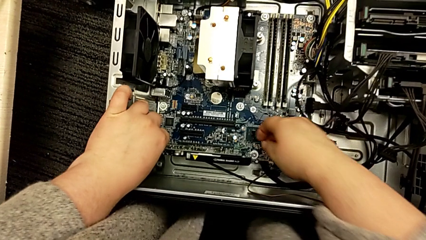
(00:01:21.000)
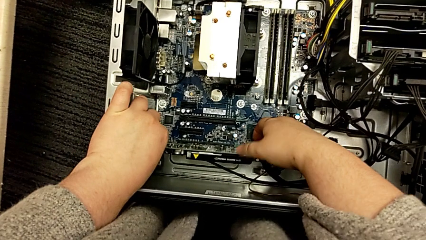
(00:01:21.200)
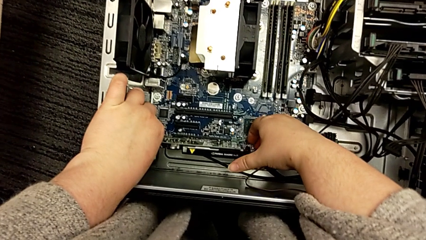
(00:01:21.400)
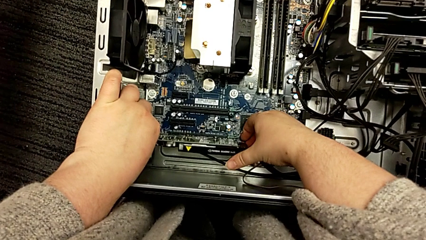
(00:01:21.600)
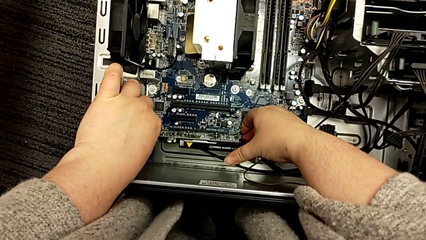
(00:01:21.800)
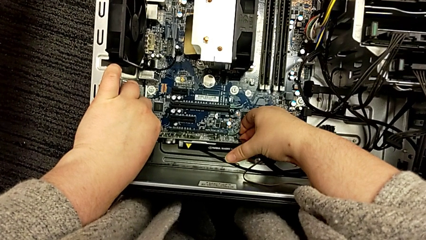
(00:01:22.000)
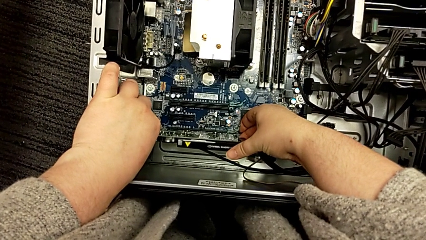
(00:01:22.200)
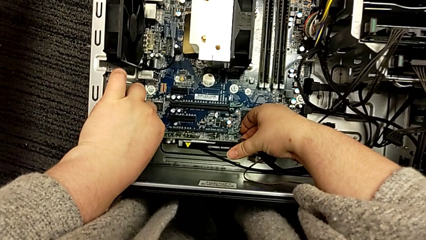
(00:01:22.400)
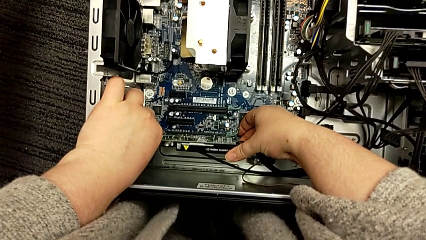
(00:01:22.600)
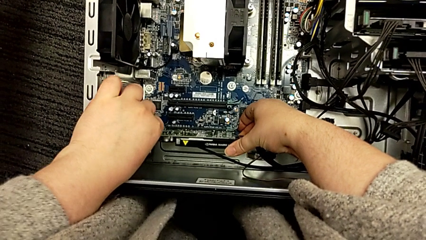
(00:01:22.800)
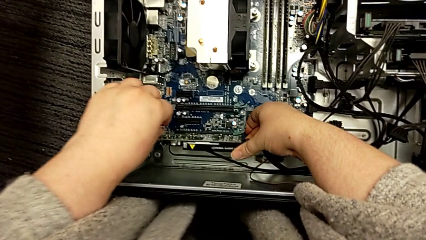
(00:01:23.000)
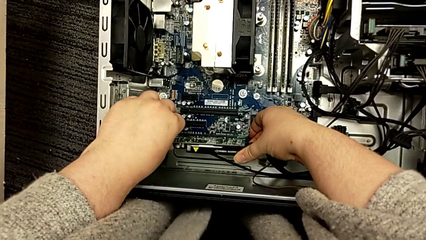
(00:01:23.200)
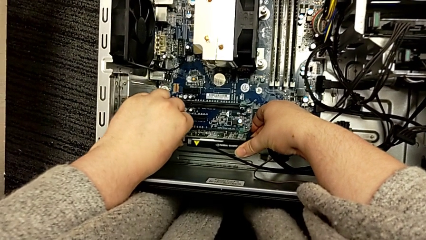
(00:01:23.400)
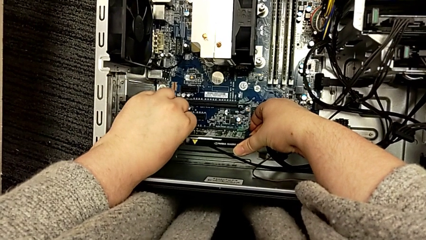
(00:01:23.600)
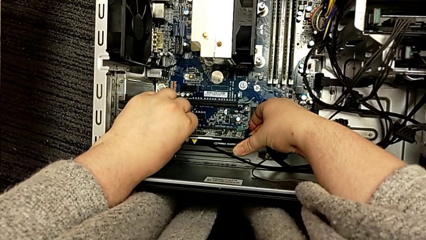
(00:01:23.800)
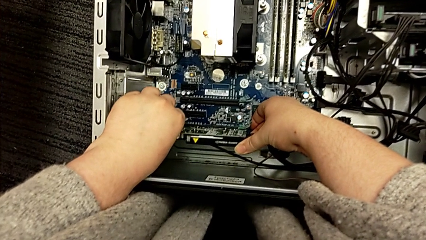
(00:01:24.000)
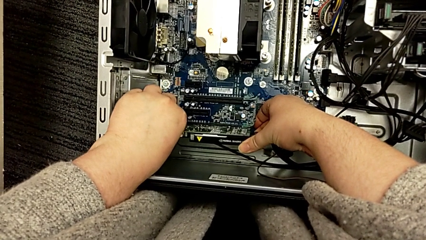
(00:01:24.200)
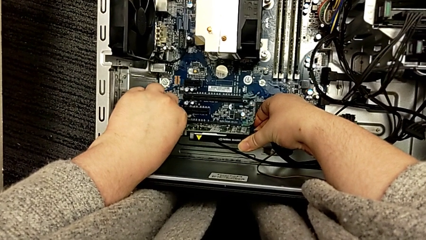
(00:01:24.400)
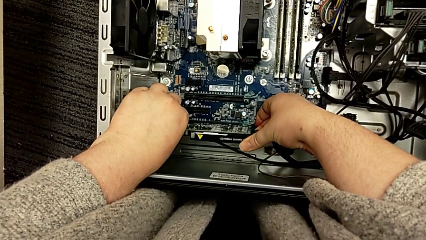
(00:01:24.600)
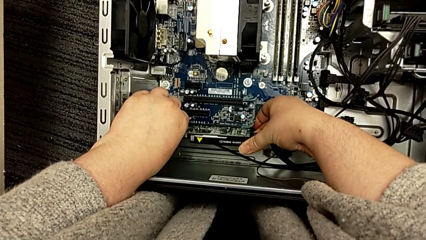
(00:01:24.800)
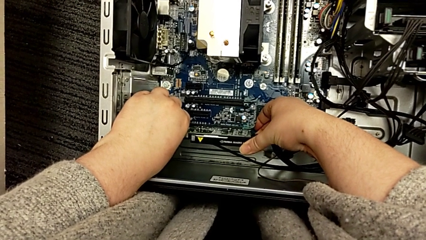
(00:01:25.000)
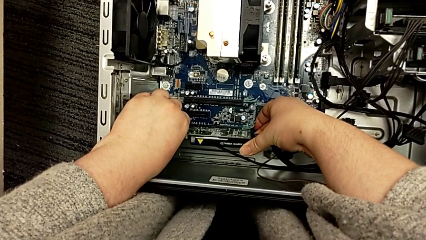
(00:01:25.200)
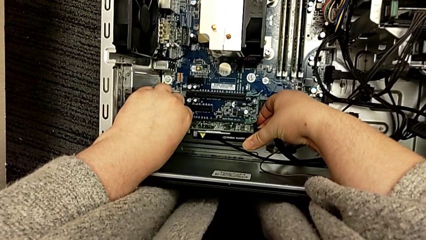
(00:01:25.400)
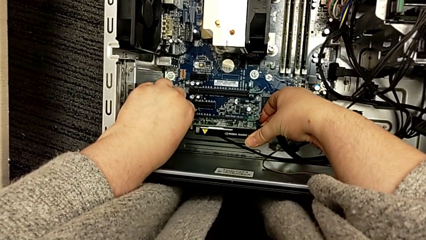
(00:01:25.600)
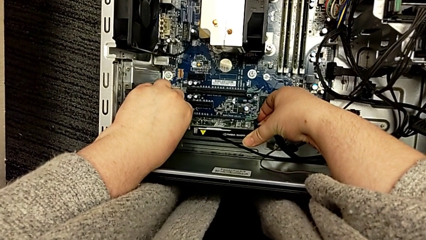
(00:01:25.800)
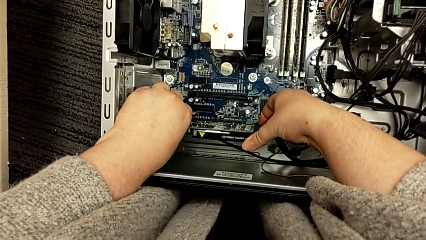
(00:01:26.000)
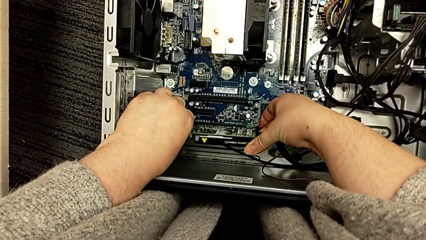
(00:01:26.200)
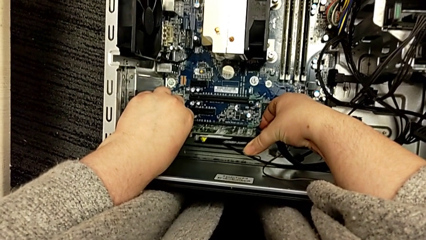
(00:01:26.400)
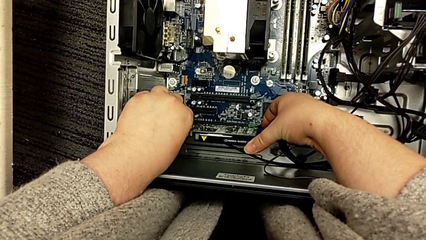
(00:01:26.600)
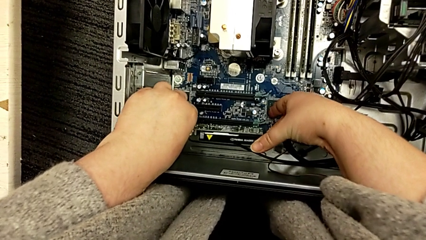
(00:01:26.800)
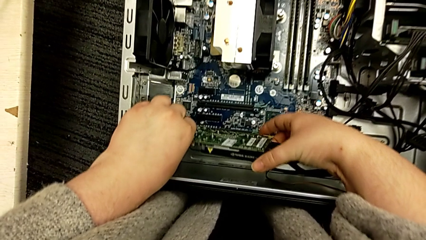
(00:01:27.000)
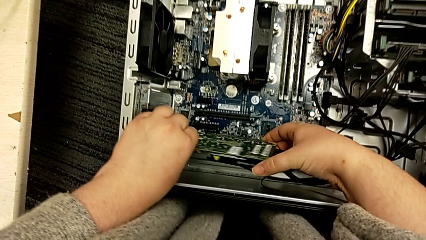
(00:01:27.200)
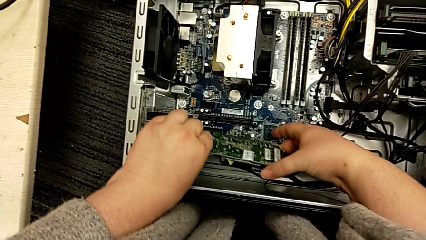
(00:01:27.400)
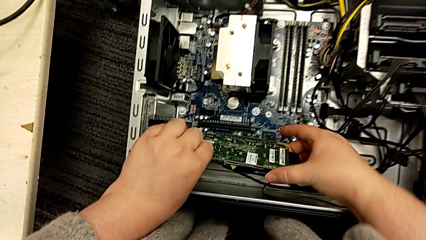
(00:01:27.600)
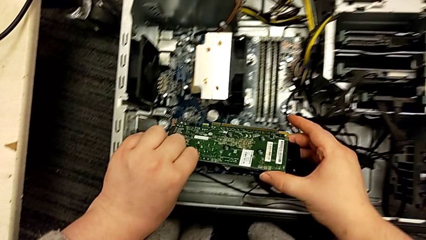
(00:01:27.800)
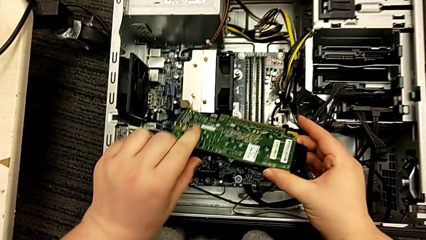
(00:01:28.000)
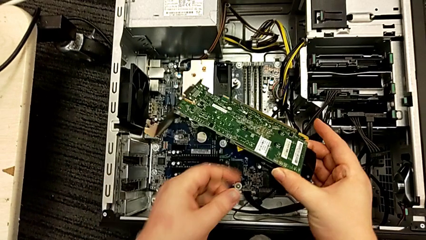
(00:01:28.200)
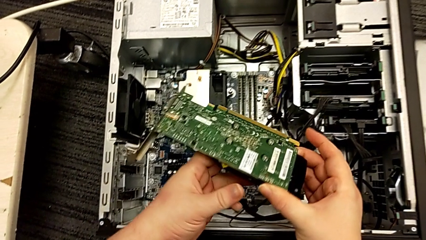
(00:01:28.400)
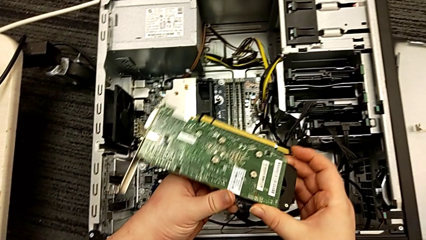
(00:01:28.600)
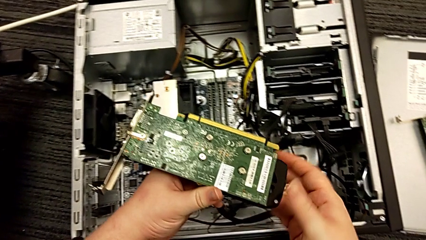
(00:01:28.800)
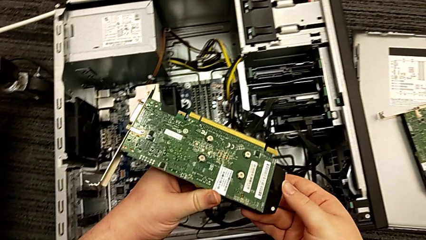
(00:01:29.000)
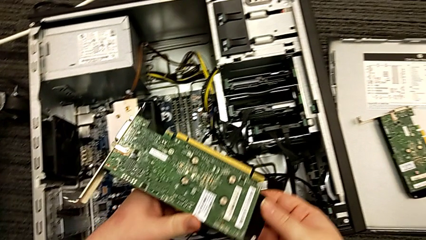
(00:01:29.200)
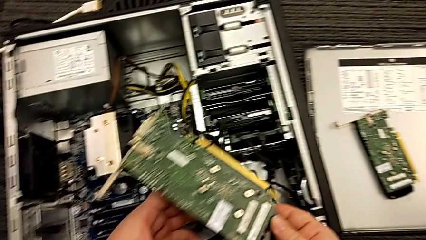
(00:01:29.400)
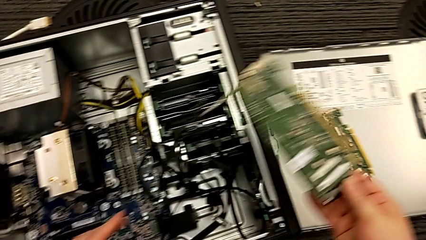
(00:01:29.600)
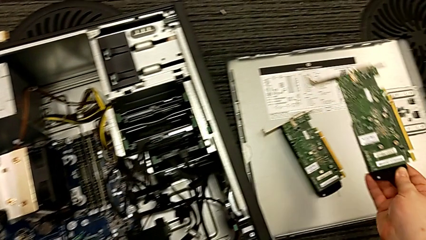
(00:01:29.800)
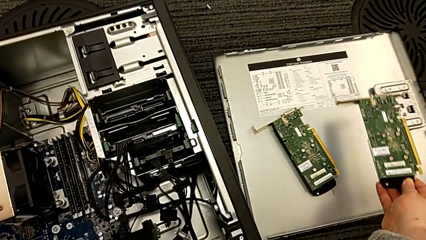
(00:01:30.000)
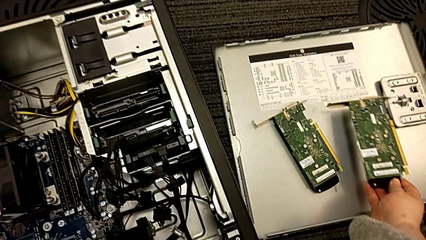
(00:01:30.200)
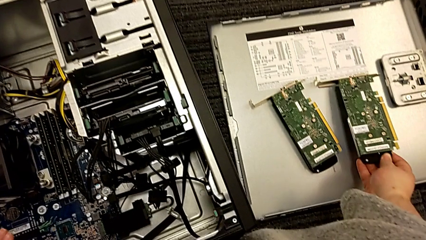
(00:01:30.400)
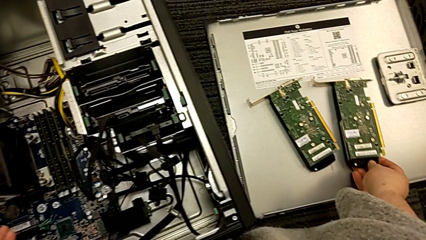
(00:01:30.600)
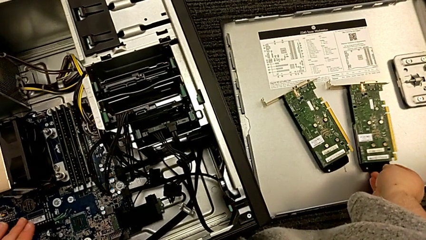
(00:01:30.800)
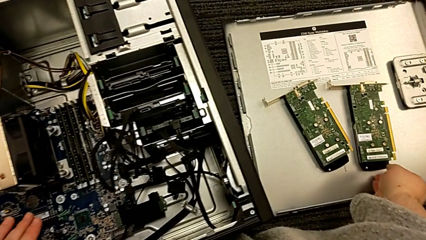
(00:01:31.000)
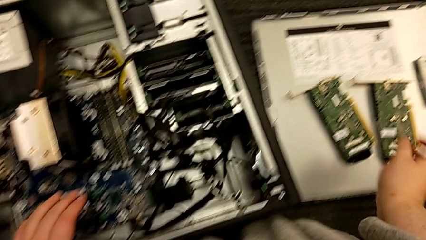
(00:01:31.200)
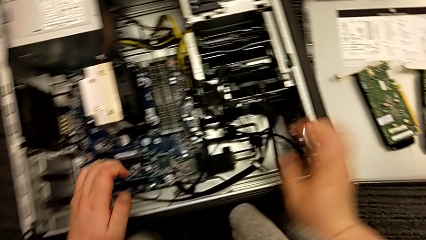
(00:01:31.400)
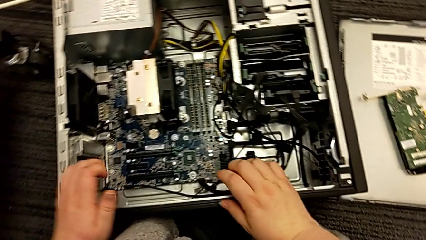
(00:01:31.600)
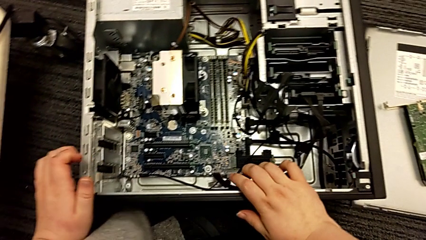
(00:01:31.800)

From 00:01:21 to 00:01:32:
The camera wearer removes the second graphic card. They grab the second graphic card twice, pull it, withdraw the graphic card, lift the second graphic card and place it.

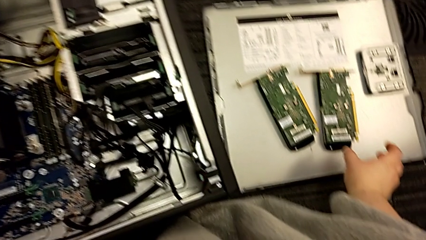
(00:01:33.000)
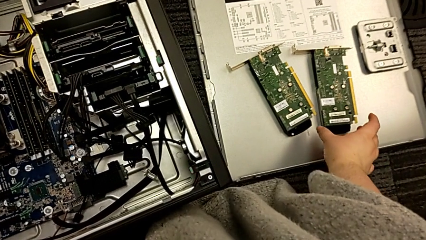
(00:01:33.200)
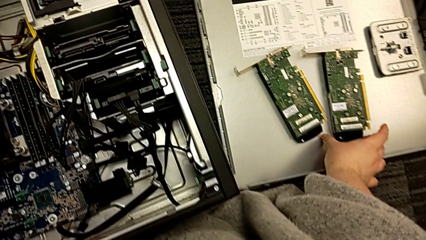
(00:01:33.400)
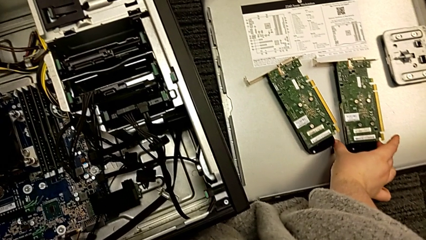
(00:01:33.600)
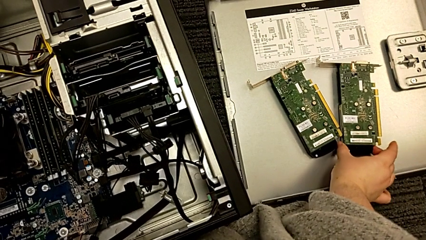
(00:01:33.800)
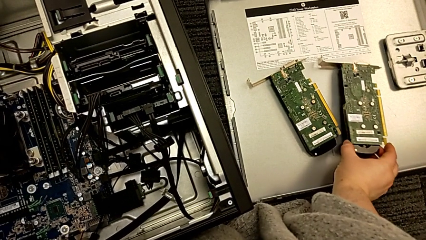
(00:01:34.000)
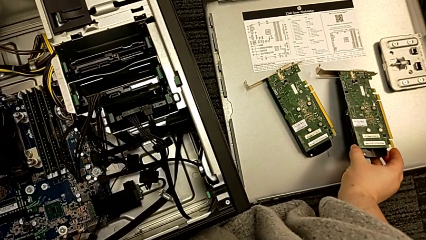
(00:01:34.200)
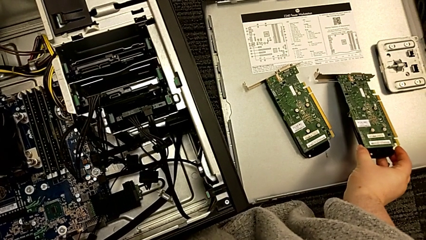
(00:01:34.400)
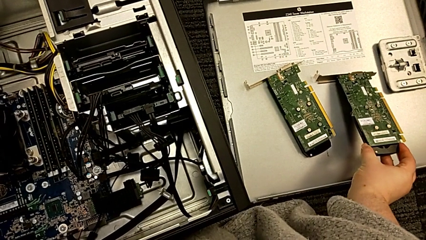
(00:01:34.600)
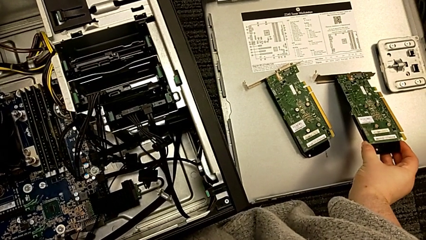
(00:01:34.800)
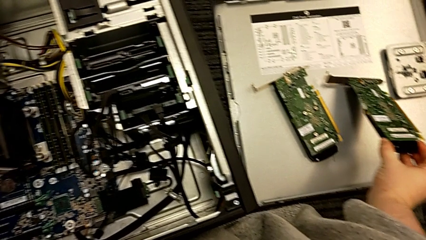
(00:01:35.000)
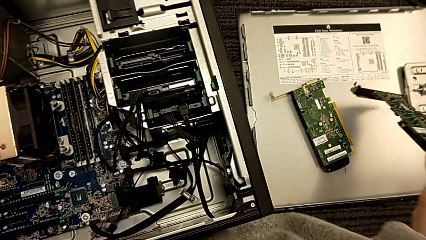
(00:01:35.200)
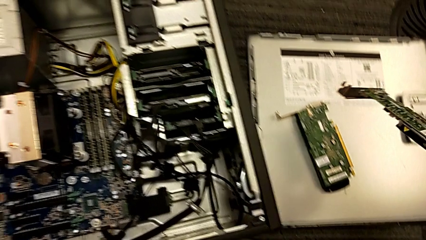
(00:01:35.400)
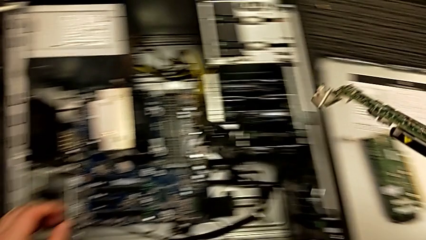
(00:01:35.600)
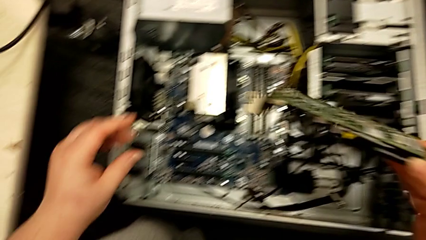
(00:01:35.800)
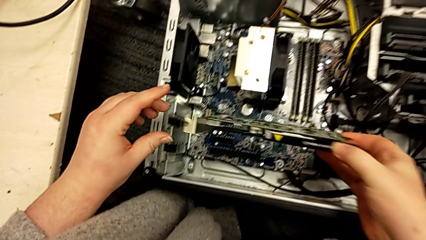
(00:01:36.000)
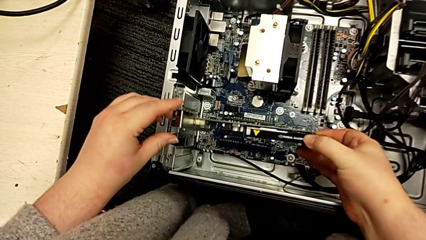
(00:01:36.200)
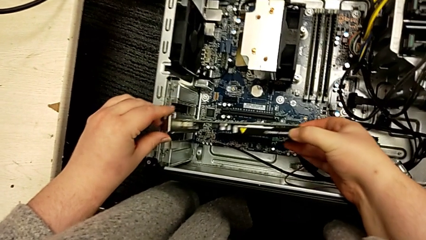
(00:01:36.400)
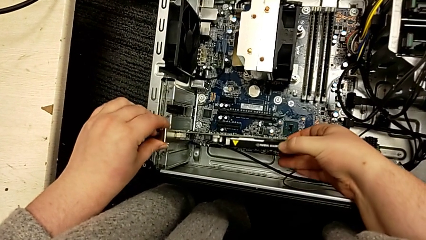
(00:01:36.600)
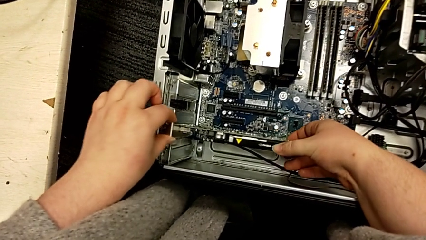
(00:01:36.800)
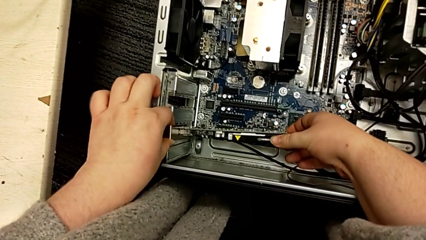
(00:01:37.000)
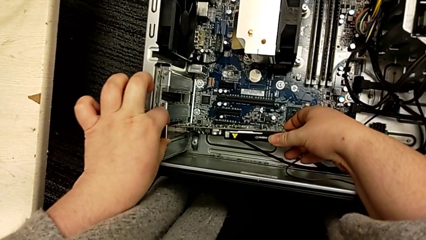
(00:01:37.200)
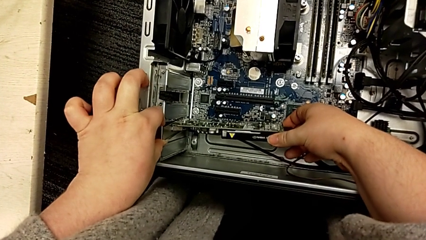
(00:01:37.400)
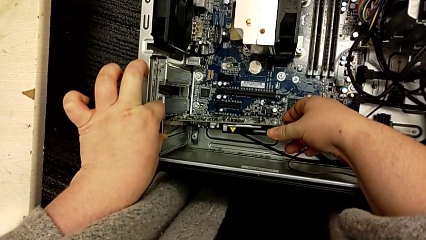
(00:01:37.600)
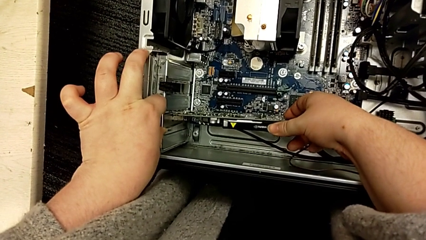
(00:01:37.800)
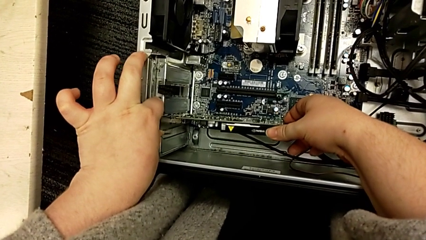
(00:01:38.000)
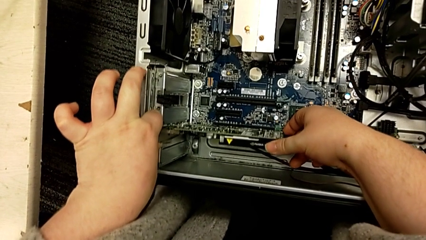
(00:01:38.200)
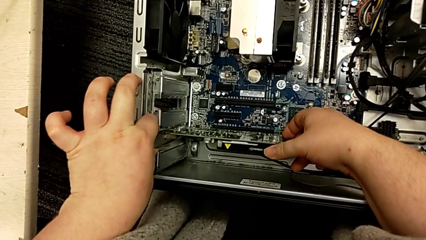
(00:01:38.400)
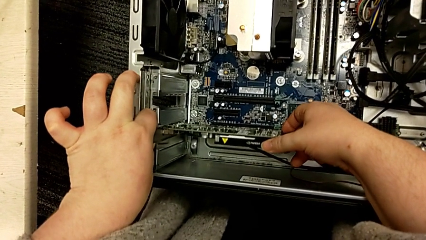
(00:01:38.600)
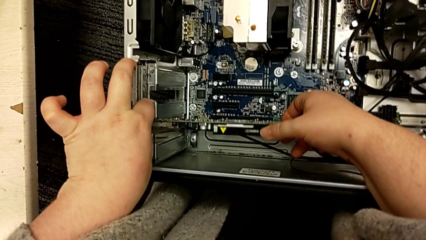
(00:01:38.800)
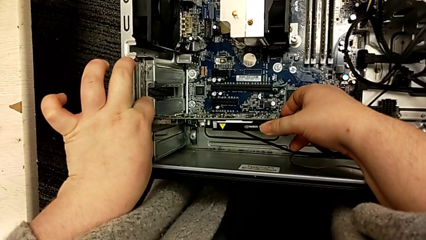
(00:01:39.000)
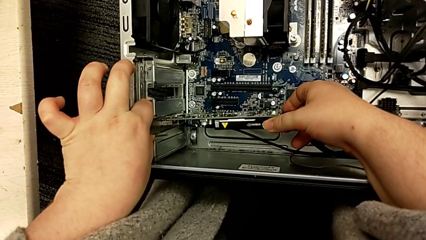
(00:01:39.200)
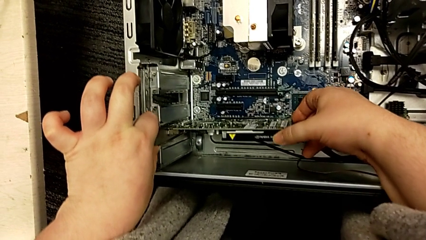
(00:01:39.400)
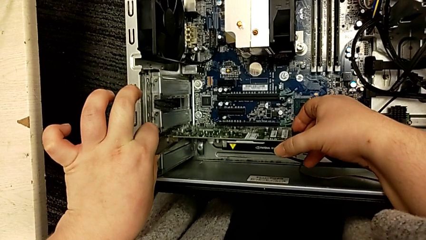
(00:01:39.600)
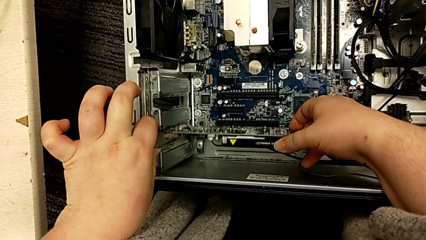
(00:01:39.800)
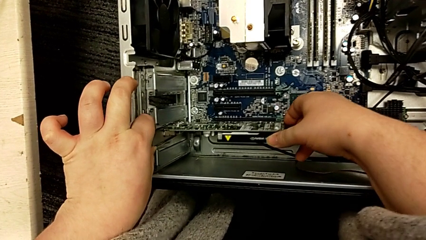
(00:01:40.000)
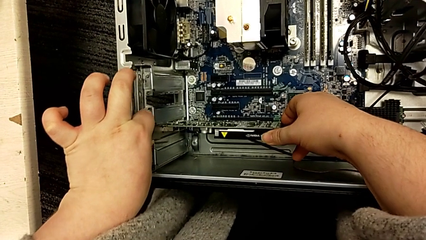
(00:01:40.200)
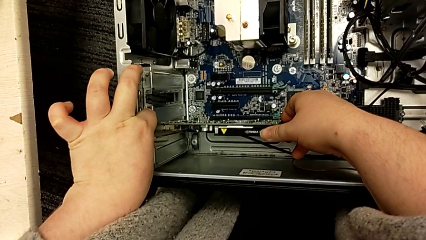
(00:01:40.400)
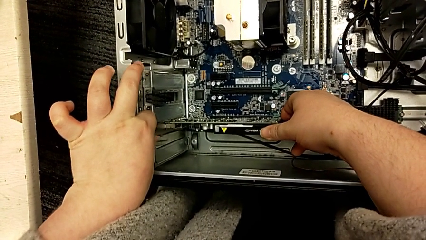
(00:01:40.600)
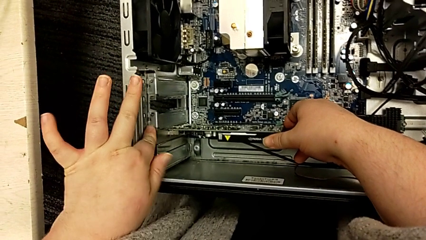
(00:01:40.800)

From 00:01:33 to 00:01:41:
The camera wearer is installing a second graphic card. They grab the second graphic card, lift it and align it.
